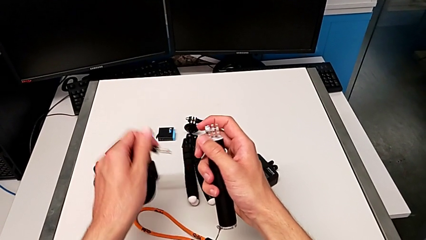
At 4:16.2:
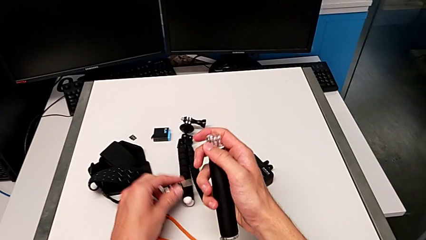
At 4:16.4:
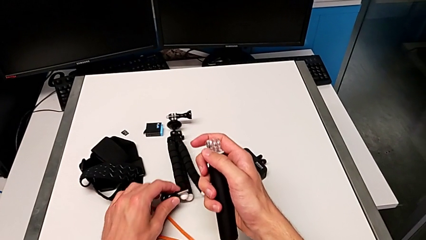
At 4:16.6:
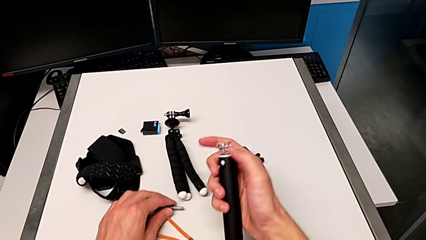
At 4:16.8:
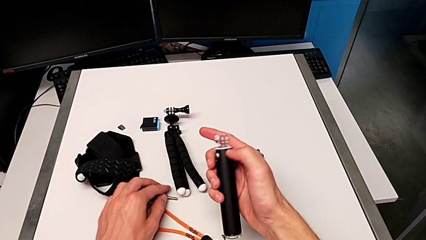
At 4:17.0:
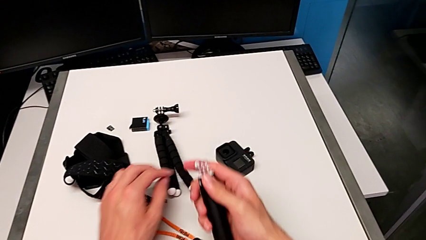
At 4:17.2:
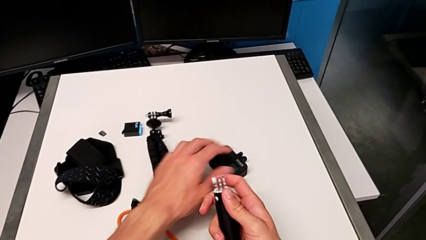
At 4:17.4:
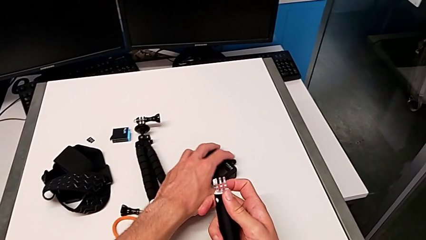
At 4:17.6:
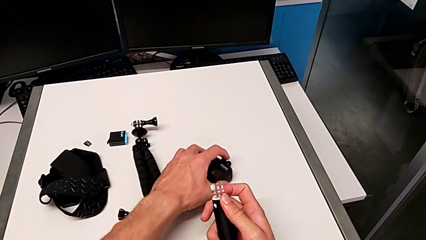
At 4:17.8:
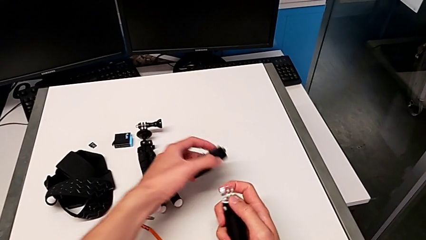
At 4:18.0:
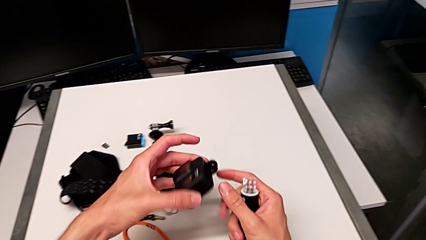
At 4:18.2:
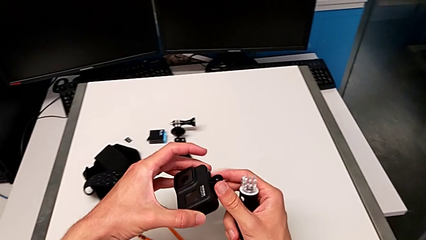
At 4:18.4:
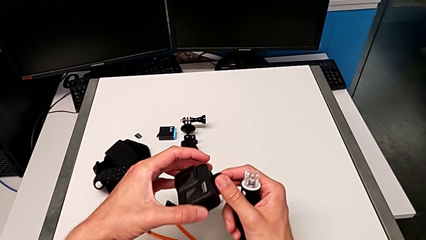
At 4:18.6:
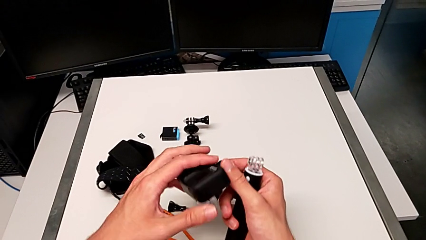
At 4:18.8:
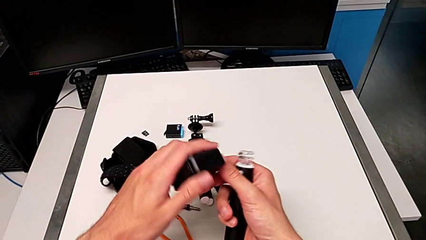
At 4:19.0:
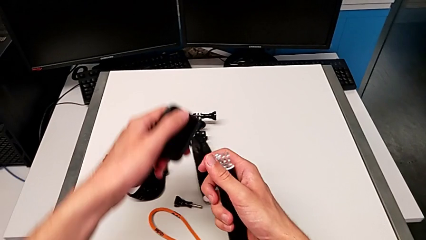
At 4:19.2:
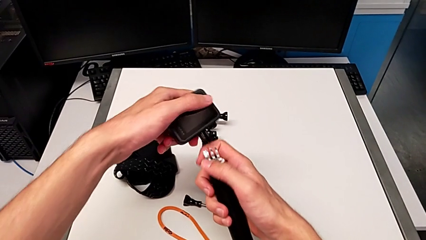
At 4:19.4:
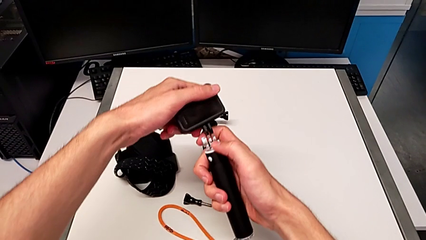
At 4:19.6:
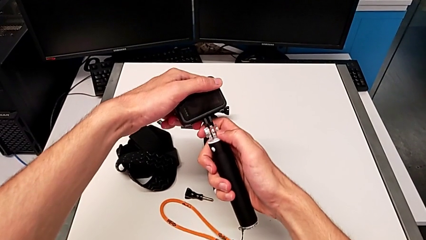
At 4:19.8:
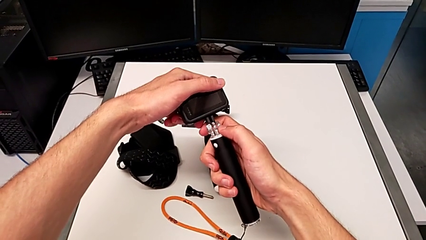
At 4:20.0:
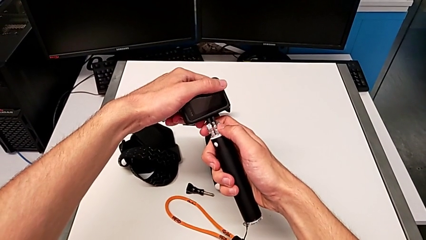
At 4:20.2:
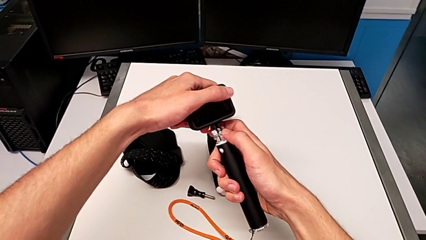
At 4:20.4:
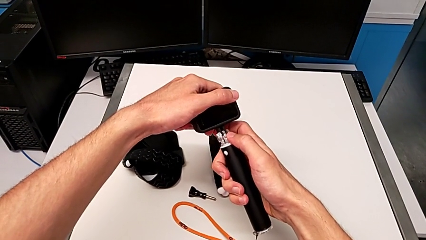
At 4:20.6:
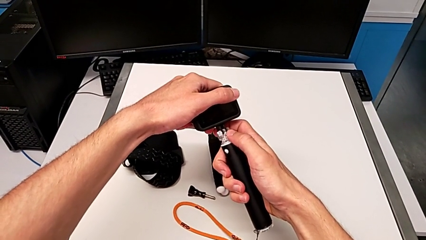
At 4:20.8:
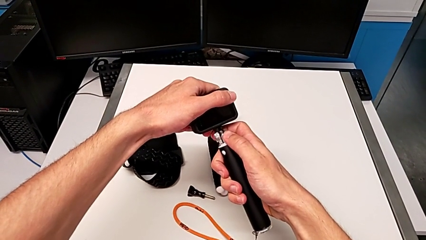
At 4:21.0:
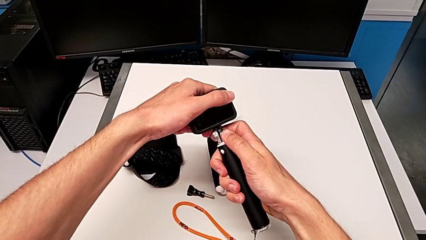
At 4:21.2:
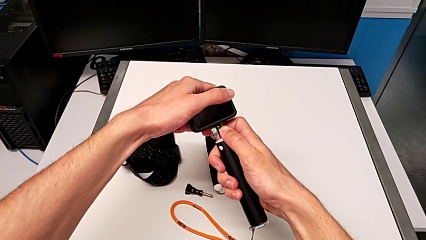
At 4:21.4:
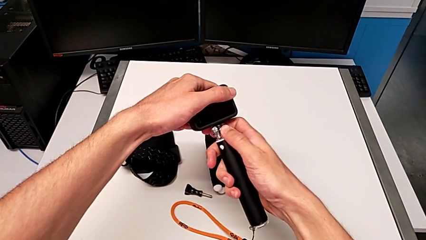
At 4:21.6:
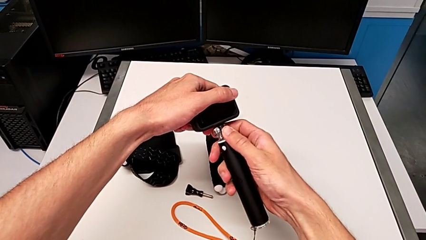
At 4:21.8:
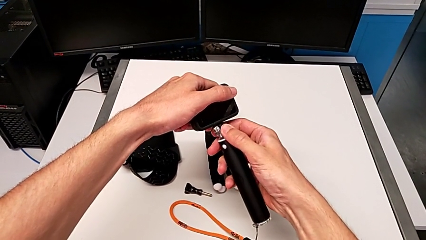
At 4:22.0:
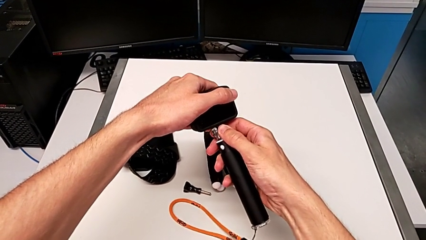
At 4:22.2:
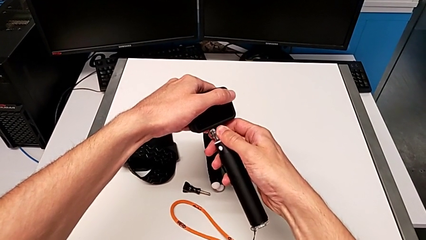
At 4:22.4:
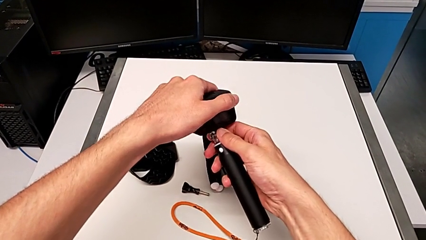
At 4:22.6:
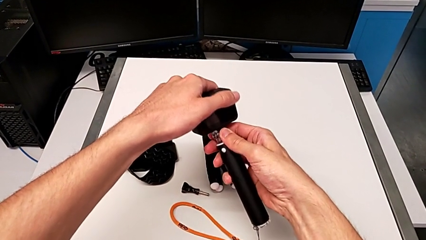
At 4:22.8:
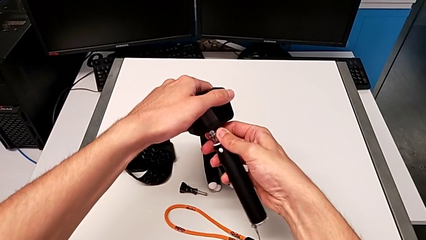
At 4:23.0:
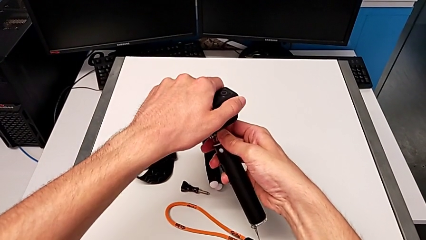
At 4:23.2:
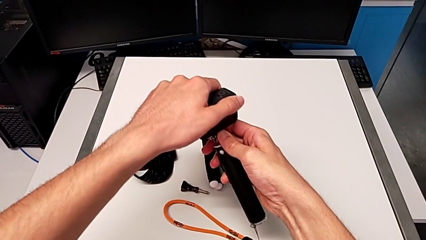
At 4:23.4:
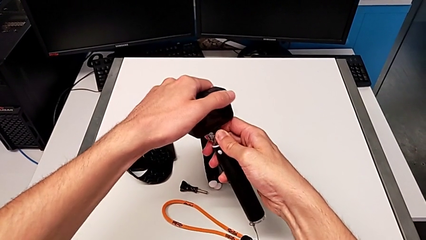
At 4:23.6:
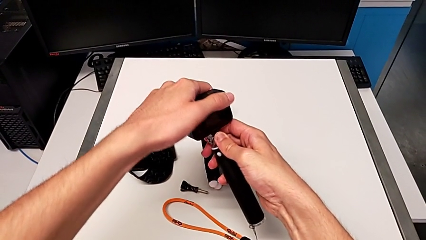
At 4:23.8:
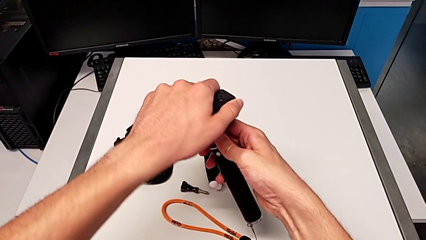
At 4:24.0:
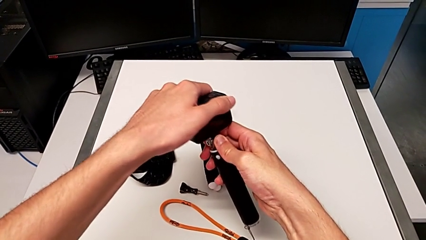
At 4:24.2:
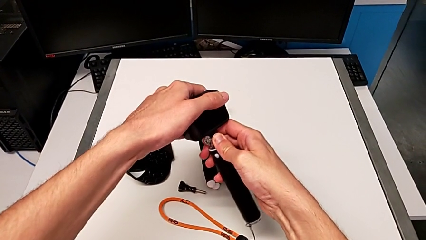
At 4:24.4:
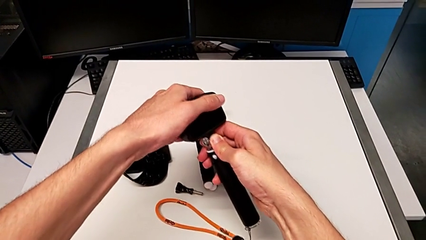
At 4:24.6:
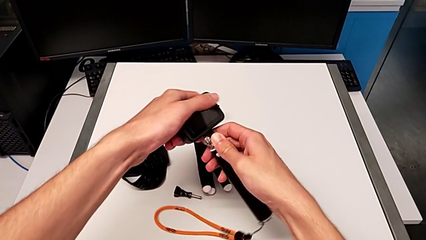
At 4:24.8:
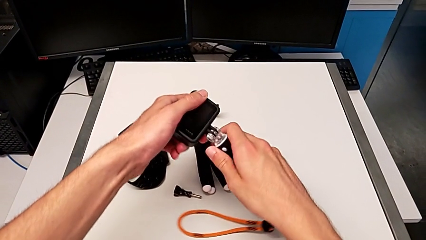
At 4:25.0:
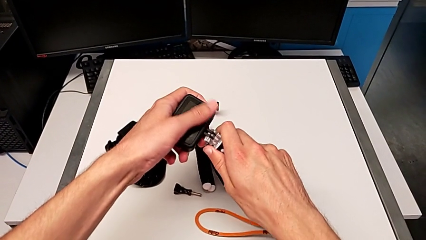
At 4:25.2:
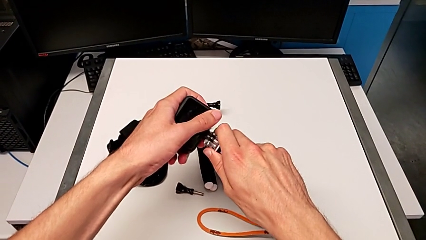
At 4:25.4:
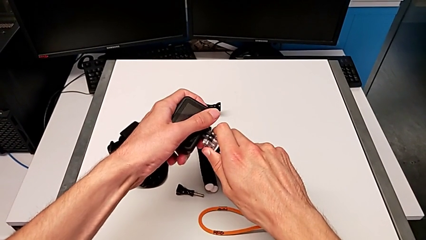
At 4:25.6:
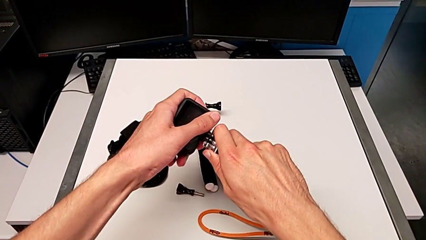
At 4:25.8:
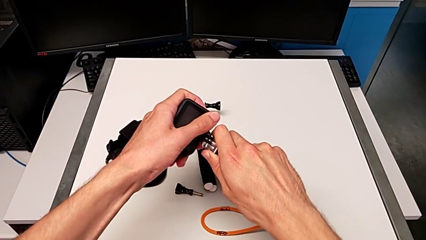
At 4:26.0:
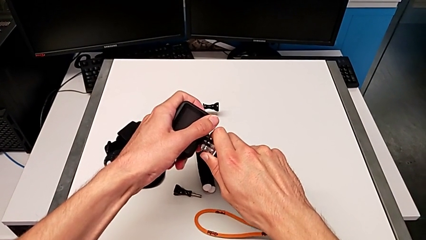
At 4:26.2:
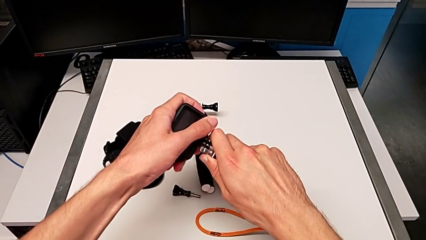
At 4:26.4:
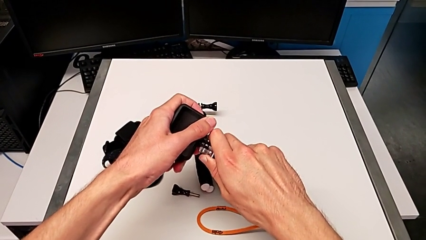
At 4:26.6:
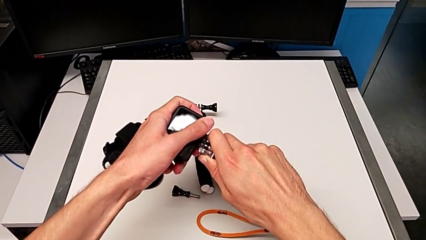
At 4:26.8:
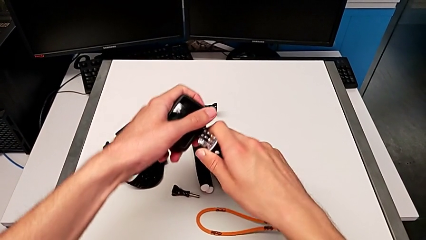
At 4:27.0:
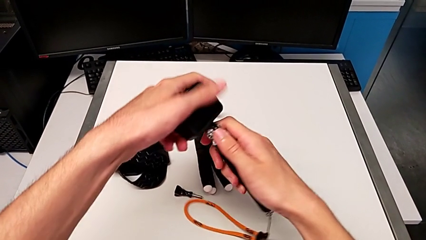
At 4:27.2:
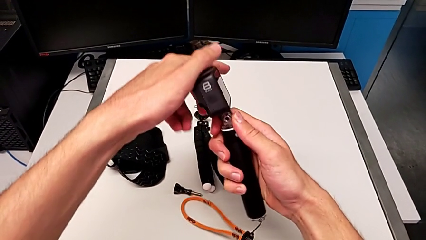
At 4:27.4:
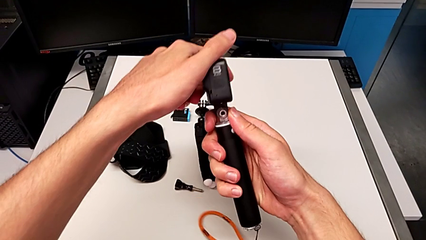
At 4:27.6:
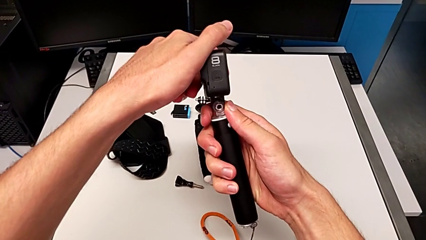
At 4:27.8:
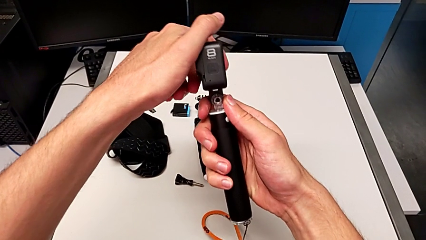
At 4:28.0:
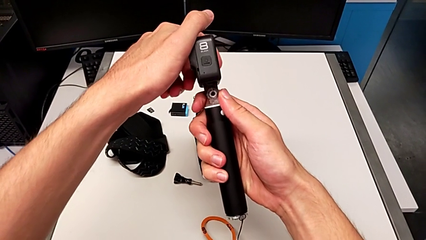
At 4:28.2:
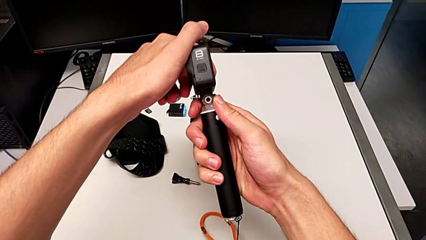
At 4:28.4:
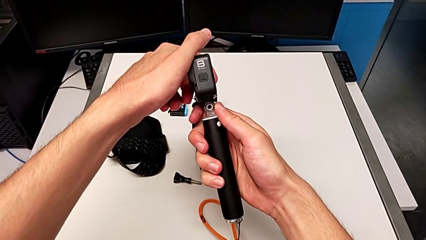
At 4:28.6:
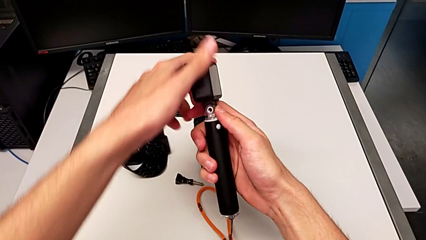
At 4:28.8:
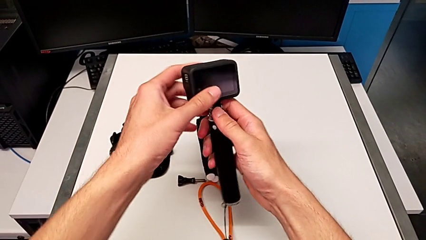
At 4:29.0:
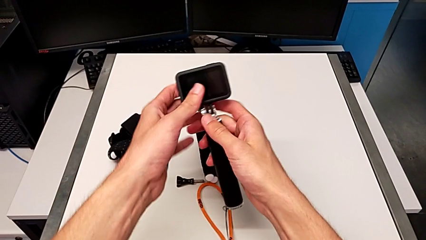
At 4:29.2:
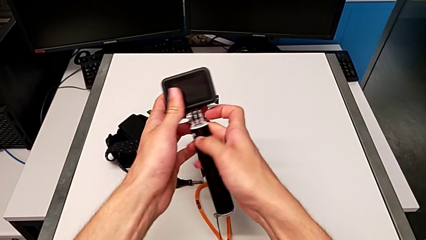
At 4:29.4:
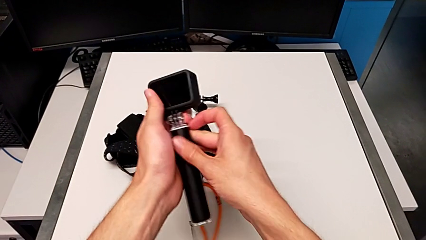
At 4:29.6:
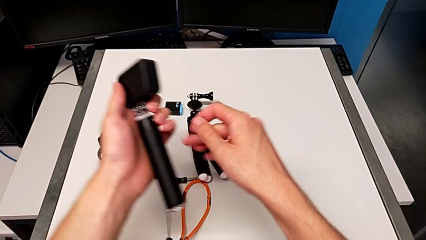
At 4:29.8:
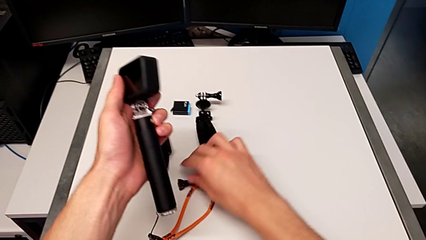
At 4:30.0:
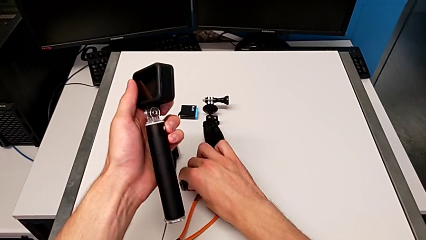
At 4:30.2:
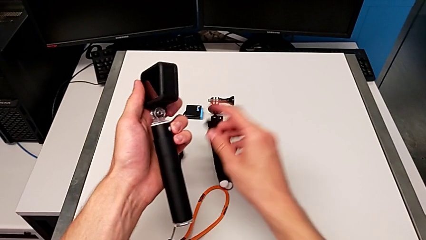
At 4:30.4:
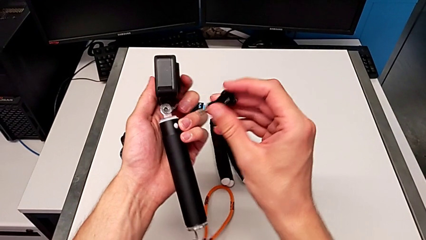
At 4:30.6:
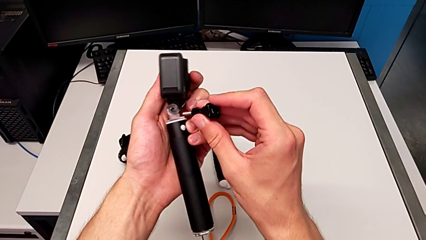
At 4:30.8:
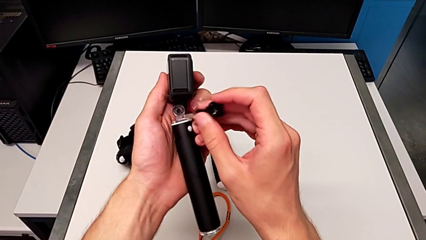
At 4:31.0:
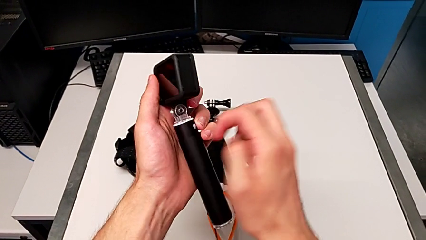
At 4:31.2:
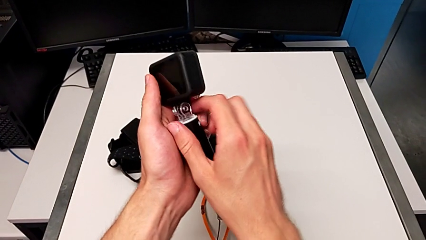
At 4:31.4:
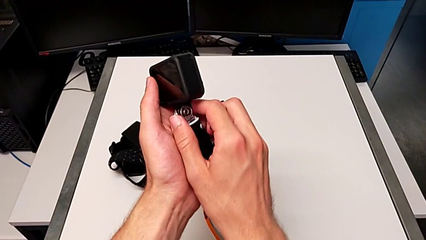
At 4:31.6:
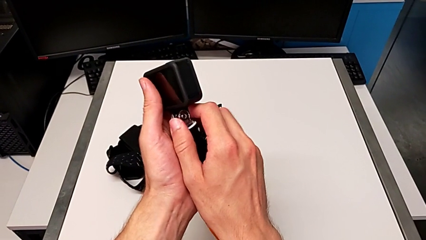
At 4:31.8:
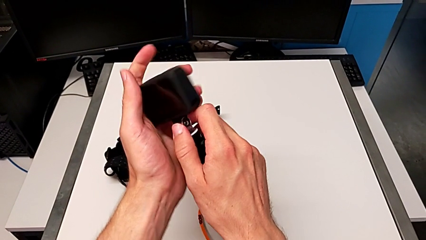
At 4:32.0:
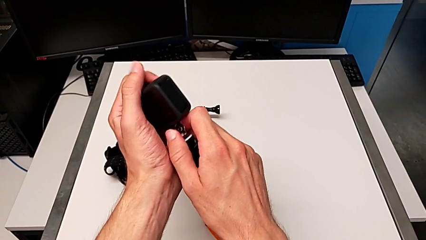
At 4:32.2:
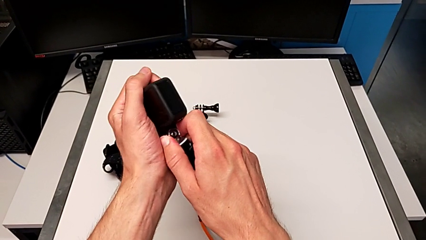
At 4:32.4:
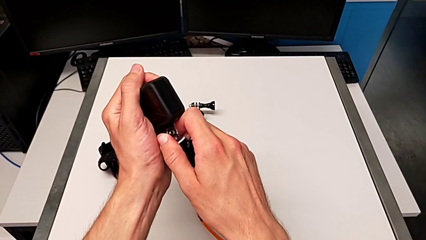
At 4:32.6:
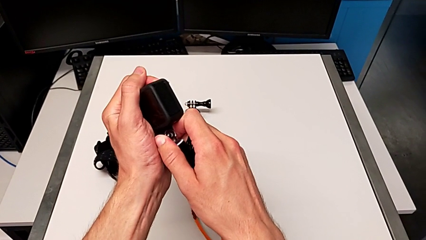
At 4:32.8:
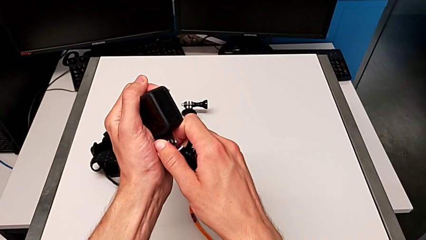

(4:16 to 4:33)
The camera wearer is exchanging the tripod for the handheld grip of the GoPro. They place the screw, grab the GoPro, rotate it, insert it, rotate it twice, grab the screw and begin to inspect it.
